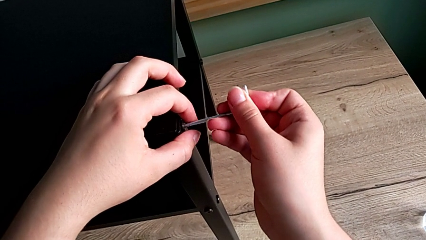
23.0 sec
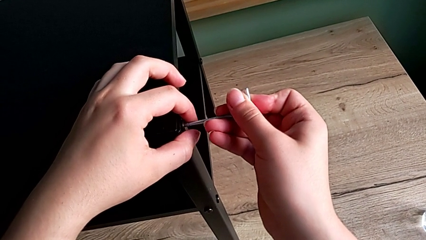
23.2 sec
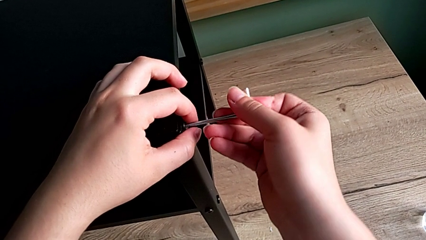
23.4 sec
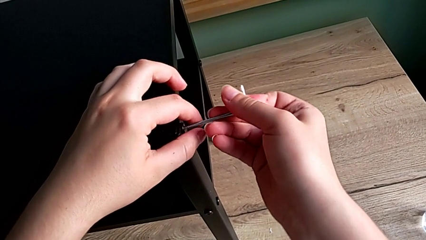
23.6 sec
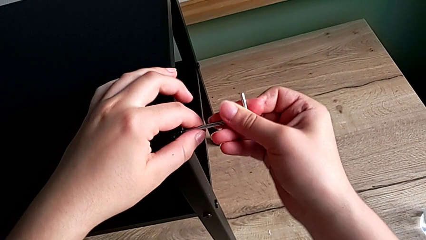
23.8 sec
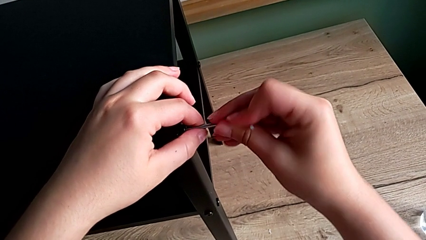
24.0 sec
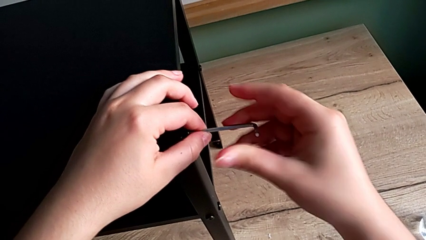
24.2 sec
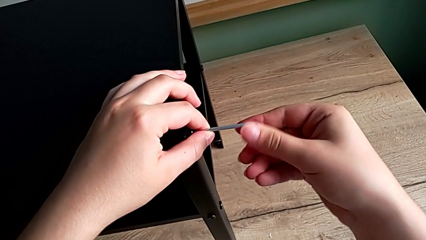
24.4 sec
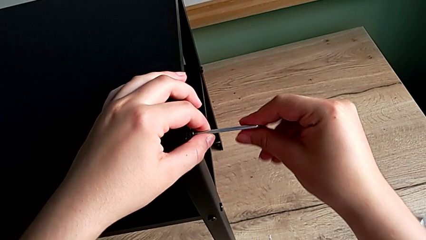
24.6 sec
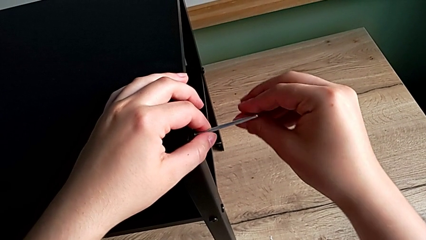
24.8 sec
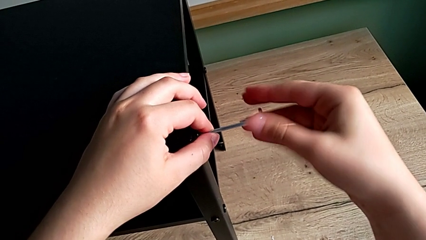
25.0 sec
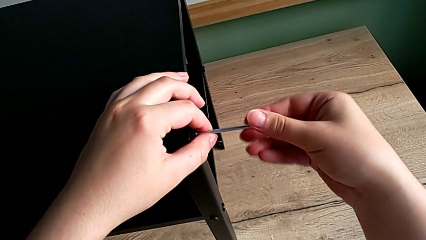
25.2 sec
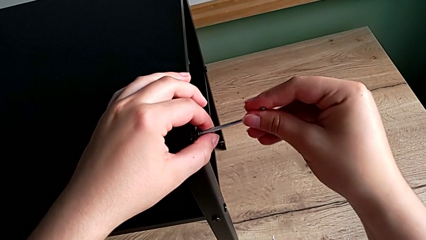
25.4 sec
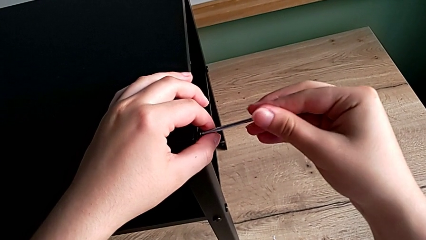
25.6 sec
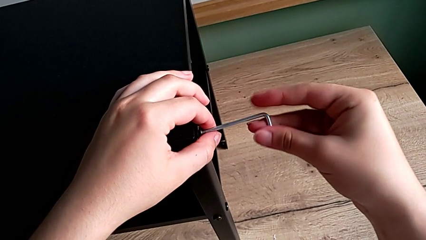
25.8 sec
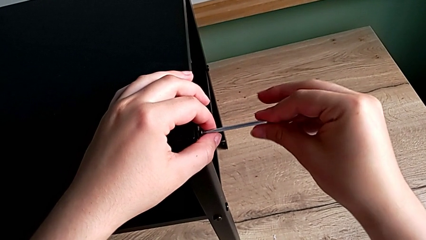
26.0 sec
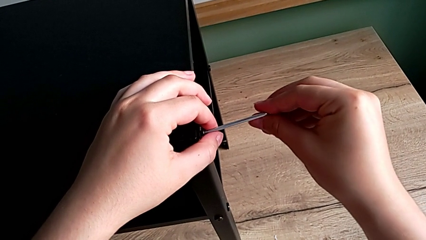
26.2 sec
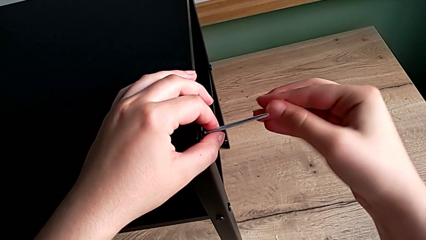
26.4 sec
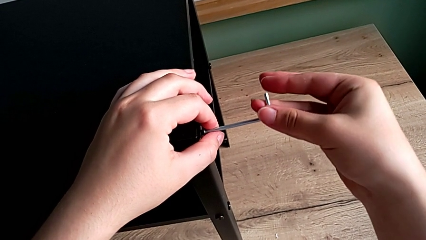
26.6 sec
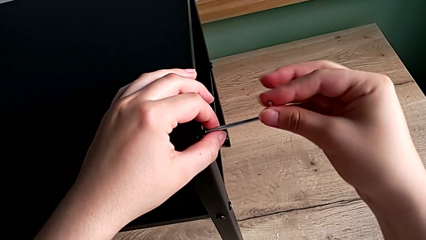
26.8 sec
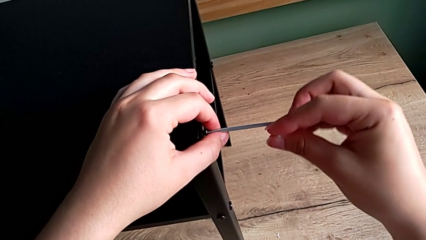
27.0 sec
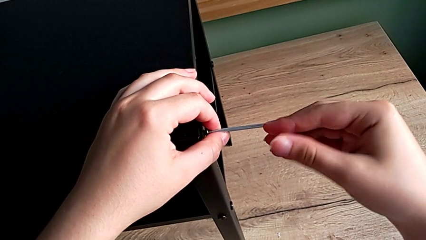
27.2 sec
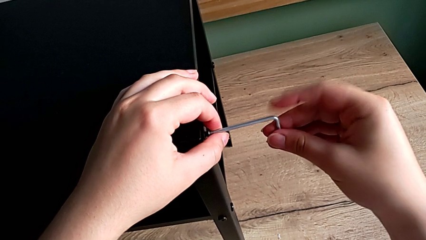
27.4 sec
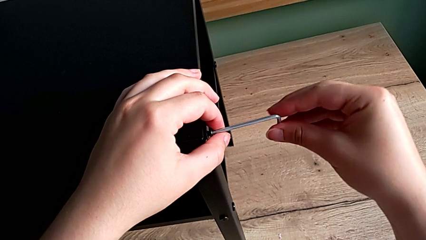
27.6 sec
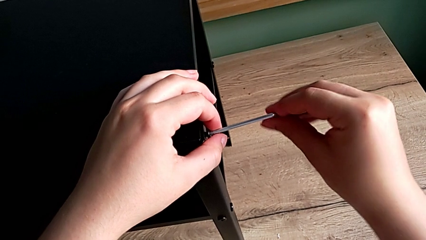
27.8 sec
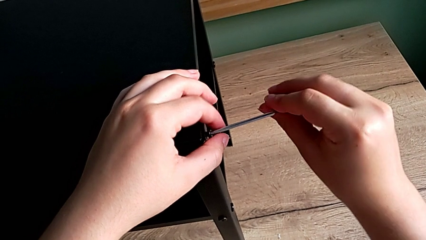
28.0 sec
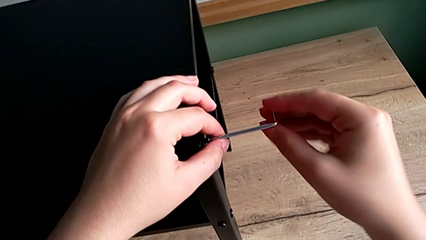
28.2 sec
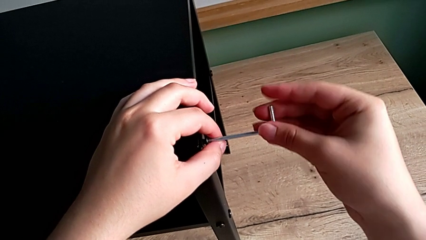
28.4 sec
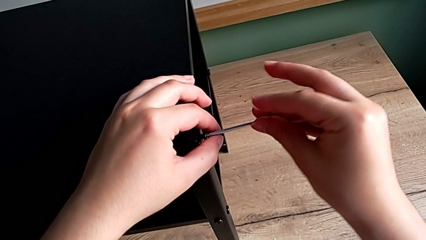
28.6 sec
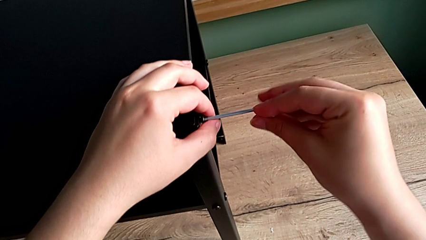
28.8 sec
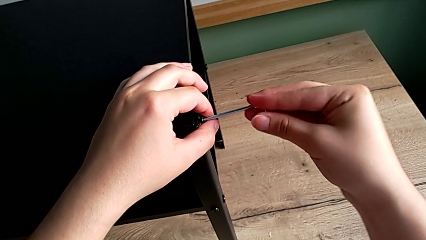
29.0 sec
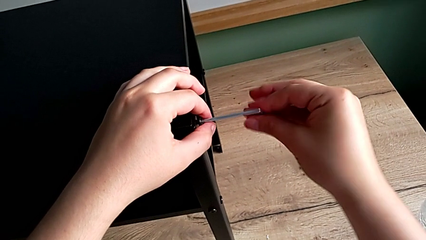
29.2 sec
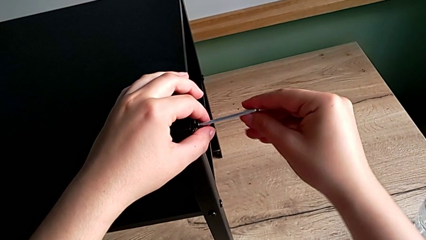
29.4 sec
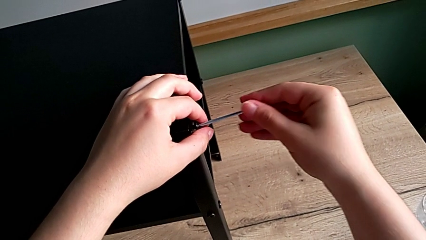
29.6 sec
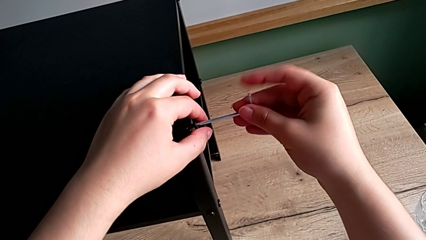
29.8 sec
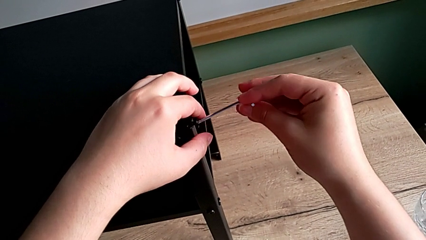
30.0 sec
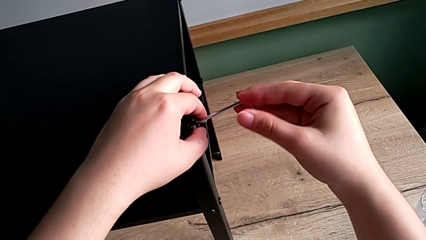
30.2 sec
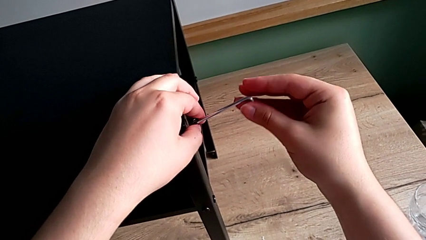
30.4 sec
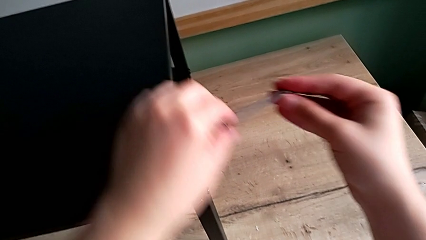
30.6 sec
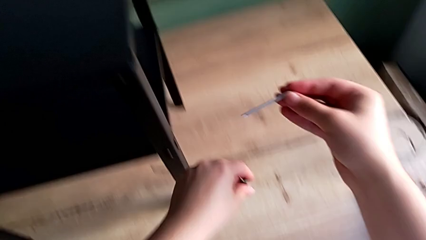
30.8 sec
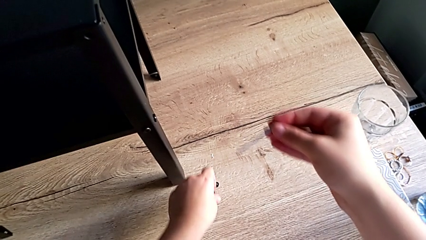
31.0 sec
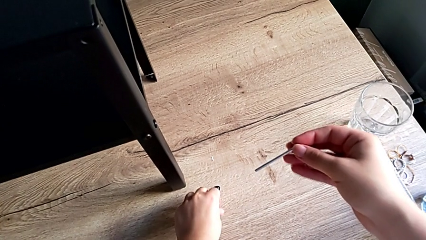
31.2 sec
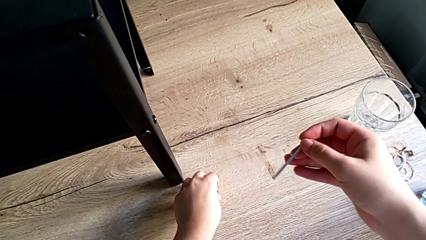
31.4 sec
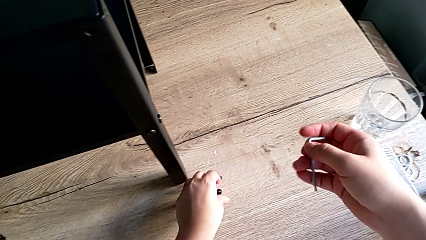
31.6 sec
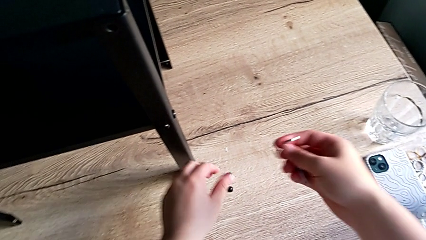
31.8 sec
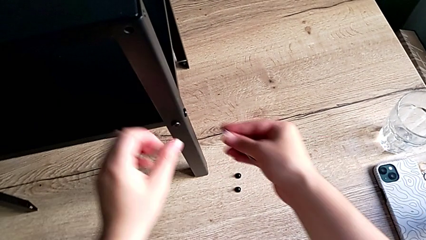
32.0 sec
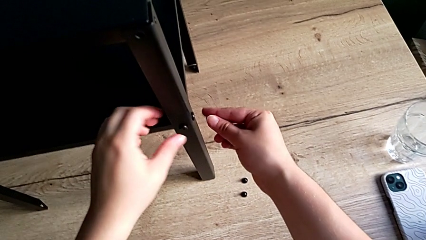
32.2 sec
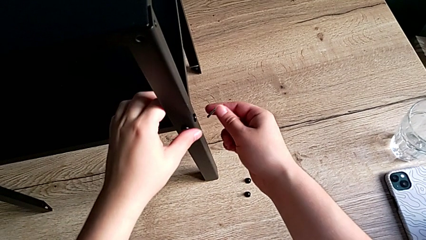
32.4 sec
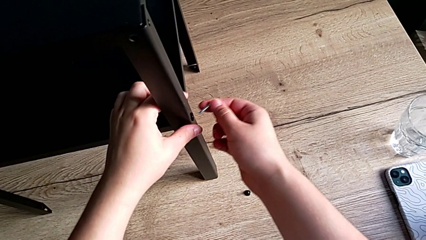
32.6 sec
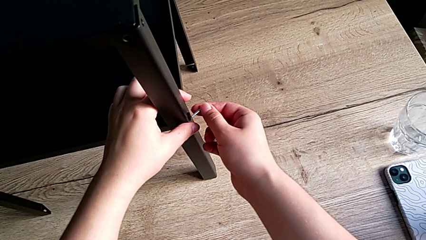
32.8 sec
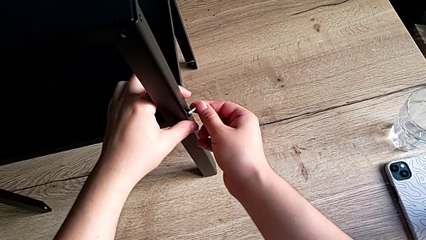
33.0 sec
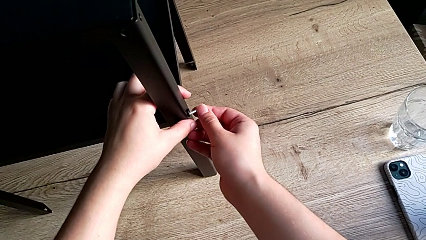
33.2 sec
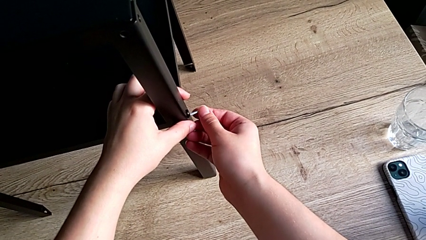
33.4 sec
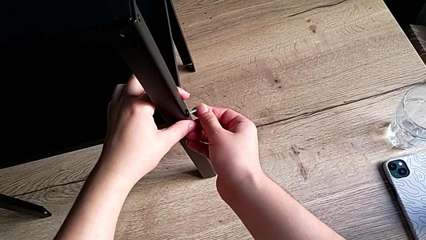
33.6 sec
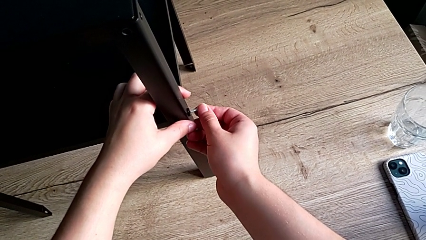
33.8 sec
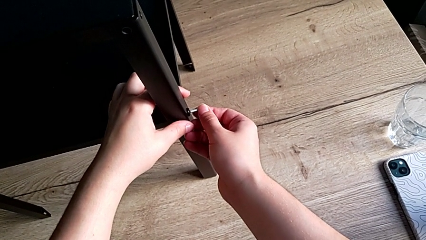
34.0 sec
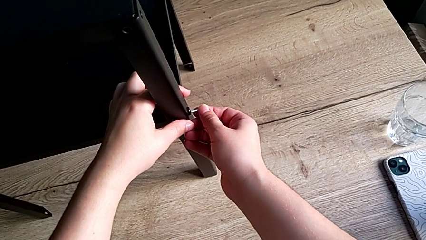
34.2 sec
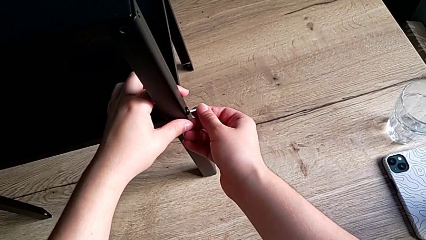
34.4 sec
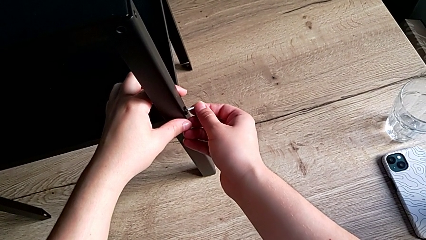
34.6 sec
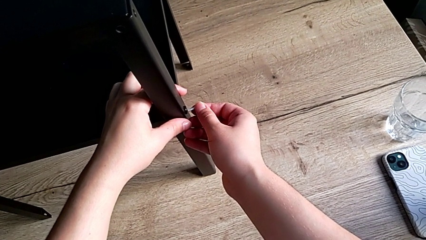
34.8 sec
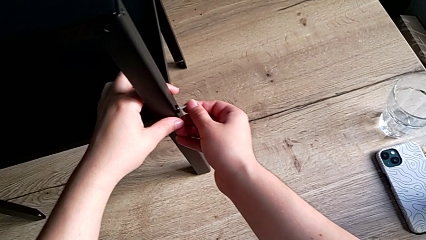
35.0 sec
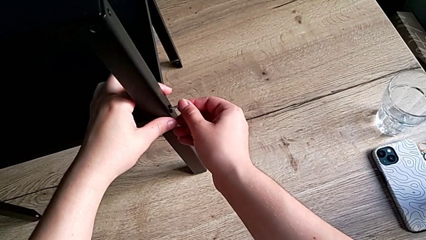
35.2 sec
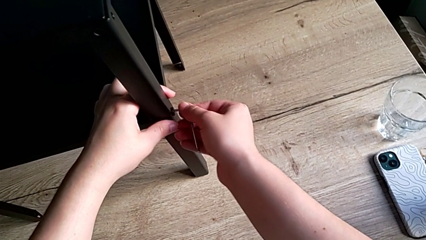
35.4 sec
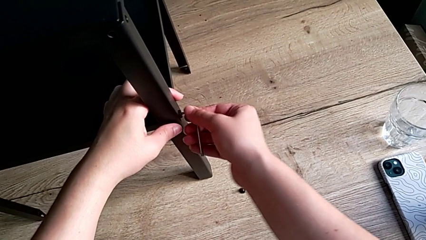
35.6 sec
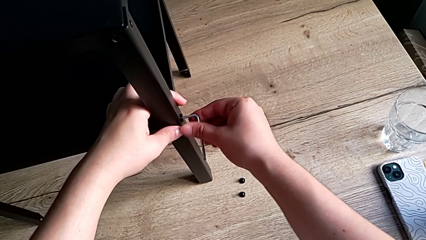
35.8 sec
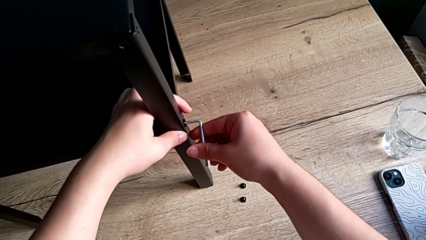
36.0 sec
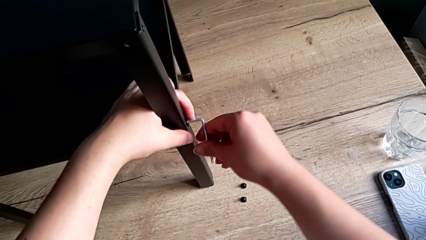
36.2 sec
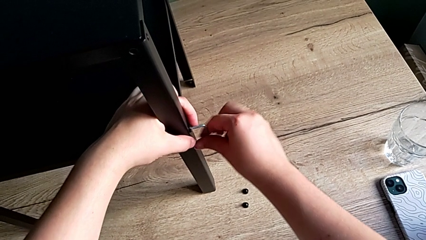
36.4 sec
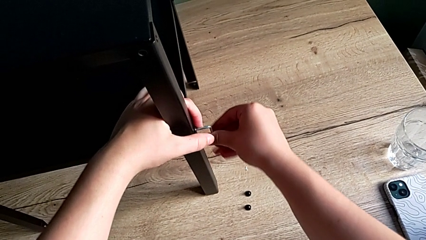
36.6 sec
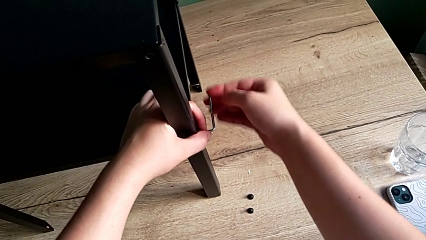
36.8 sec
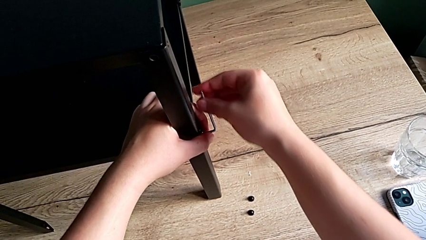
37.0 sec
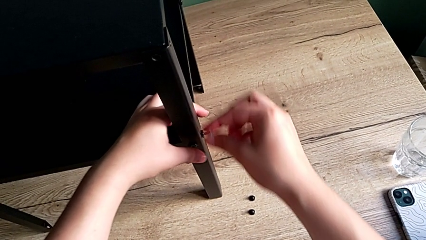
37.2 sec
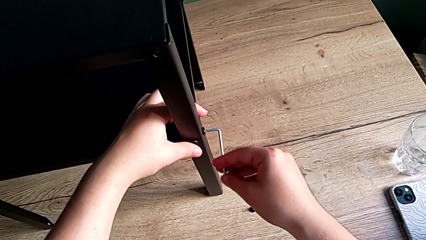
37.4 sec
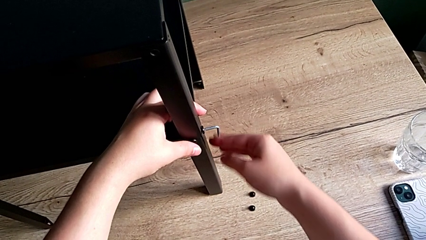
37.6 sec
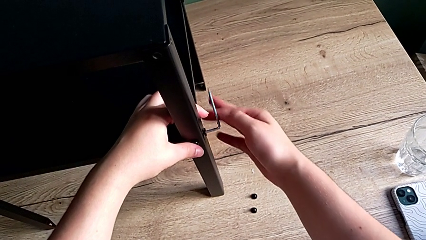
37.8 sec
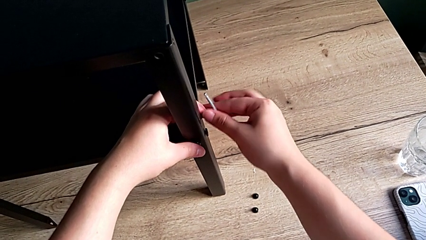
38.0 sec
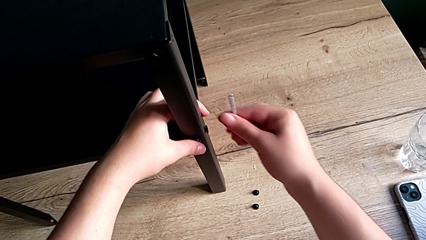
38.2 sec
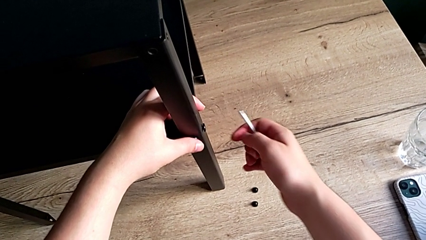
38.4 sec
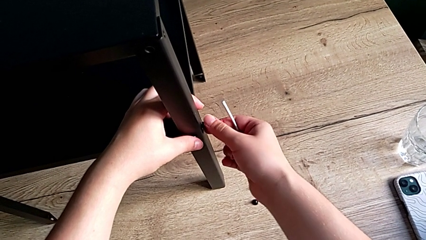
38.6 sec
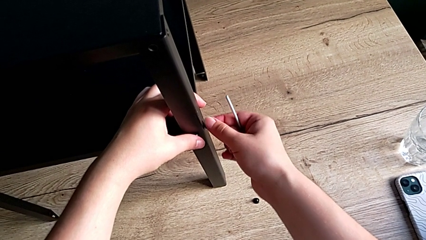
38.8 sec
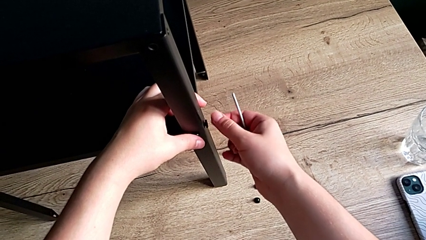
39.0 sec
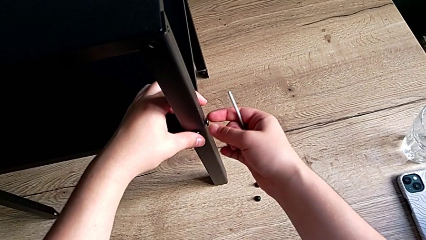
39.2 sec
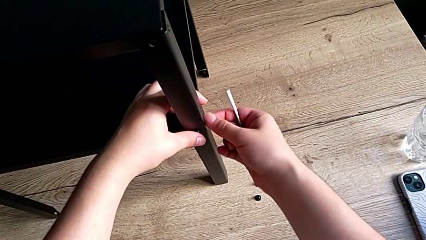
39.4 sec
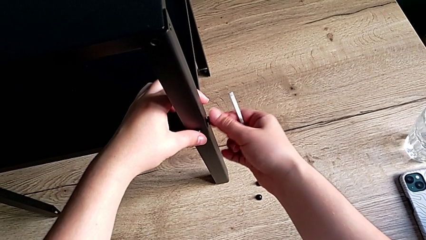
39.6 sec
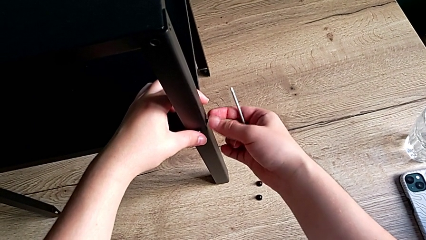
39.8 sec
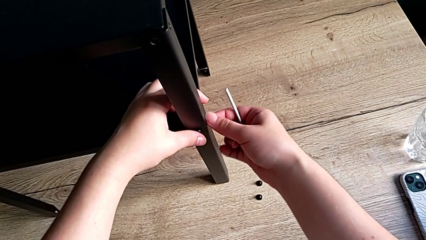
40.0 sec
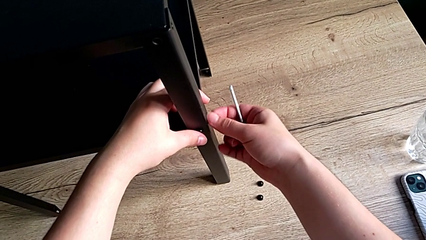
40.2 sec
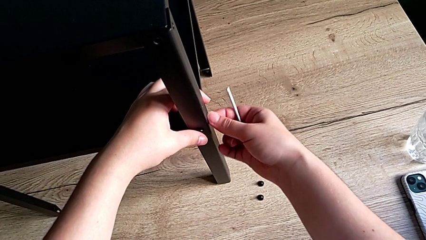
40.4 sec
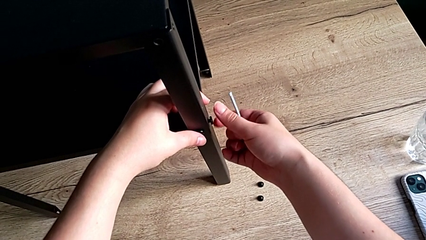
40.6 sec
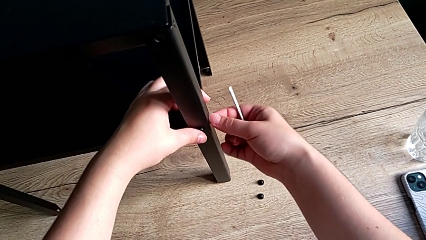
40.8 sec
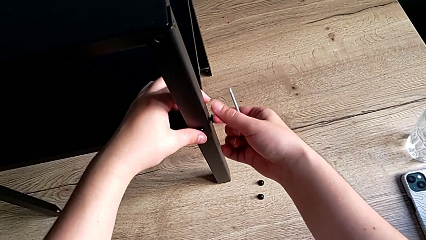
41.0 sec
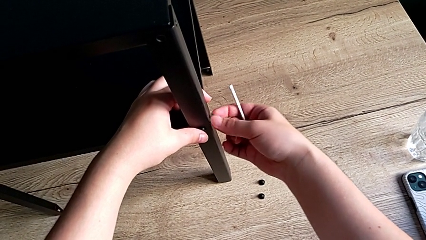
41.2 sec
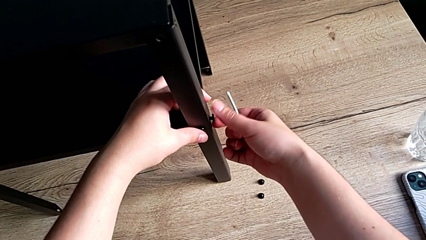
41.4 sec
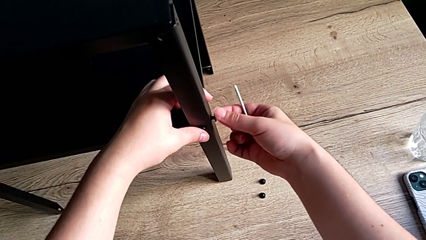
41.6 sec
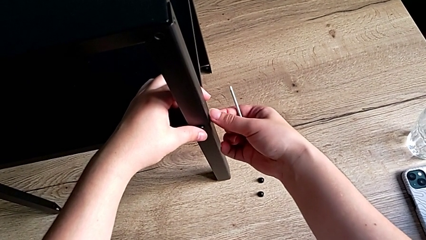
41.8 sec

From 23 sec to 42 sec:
The camera wearer is disassembling the first leg. They unscrew the hex socket head, disassemble it, place it, insert the Allen wrench, unscrew the hex socket head, withdraw the Allen wrench and unscrew the hex socket head.
